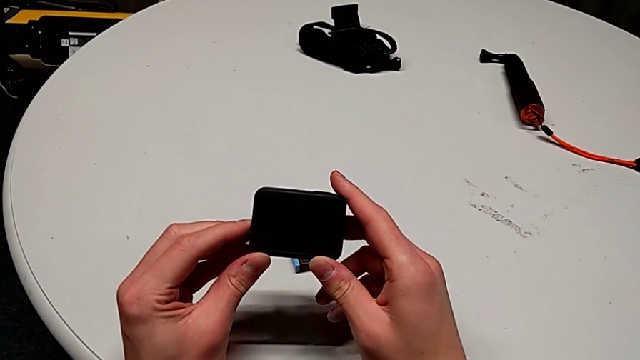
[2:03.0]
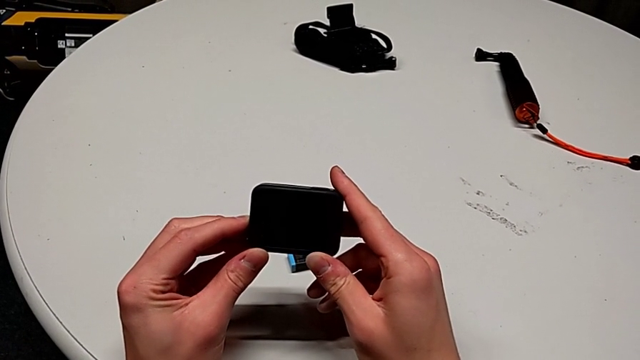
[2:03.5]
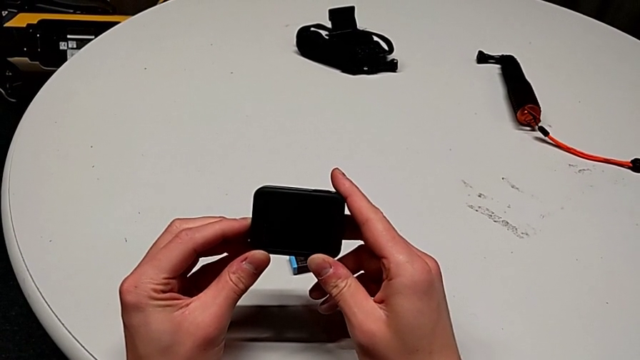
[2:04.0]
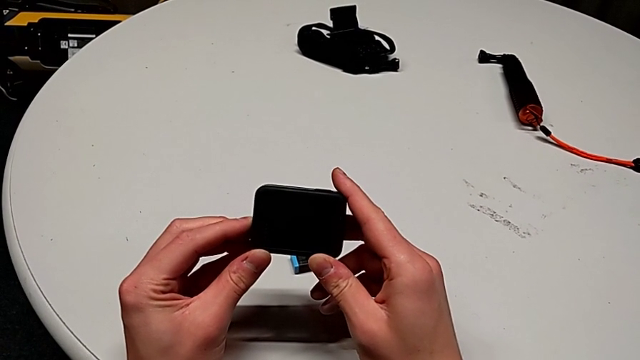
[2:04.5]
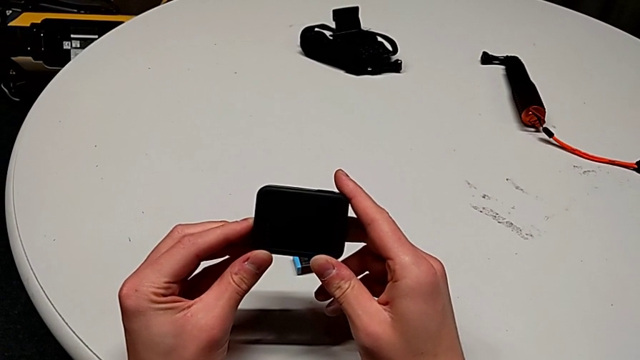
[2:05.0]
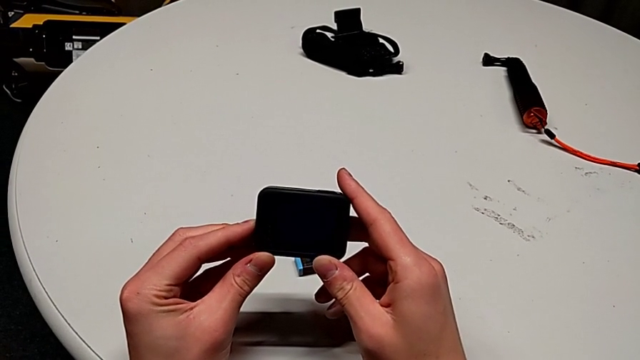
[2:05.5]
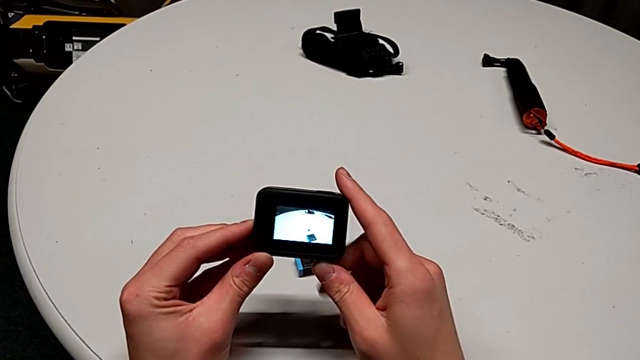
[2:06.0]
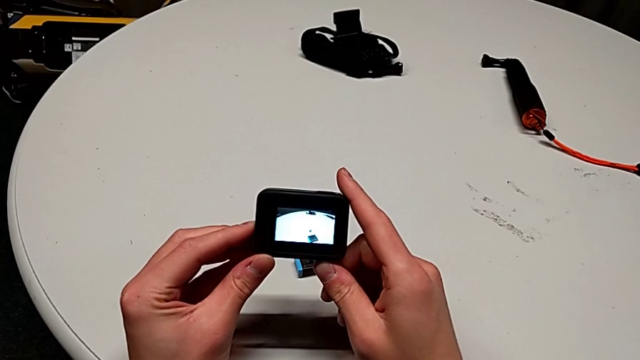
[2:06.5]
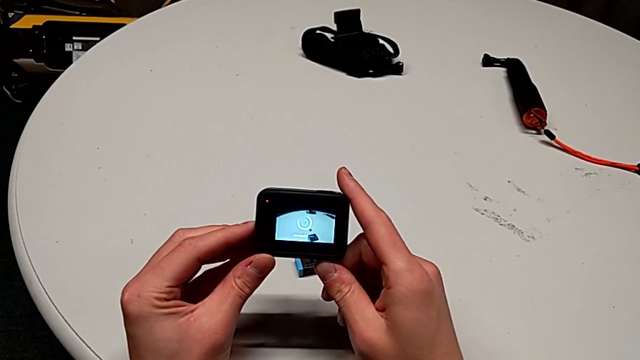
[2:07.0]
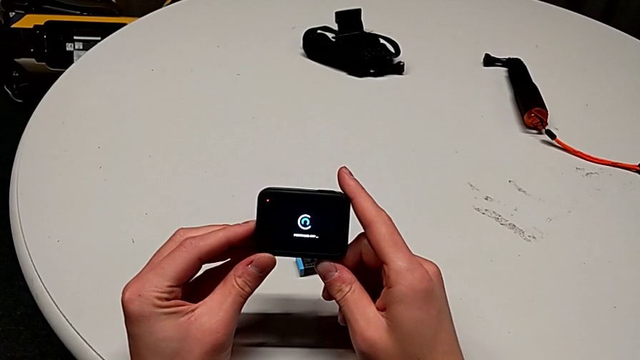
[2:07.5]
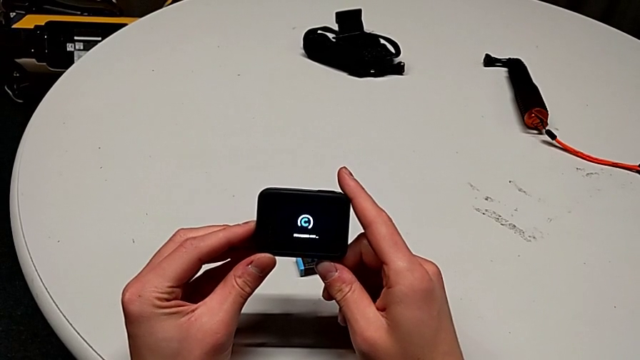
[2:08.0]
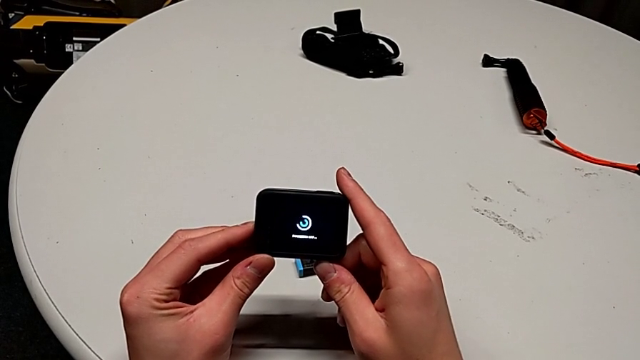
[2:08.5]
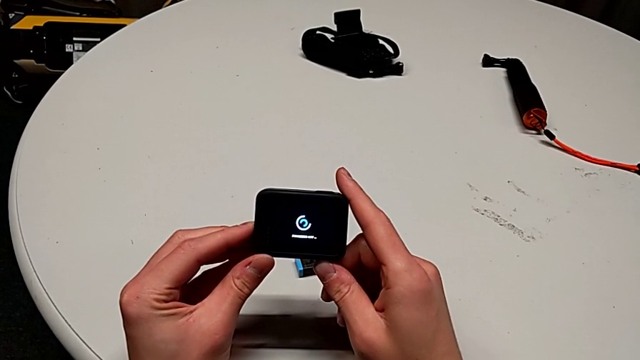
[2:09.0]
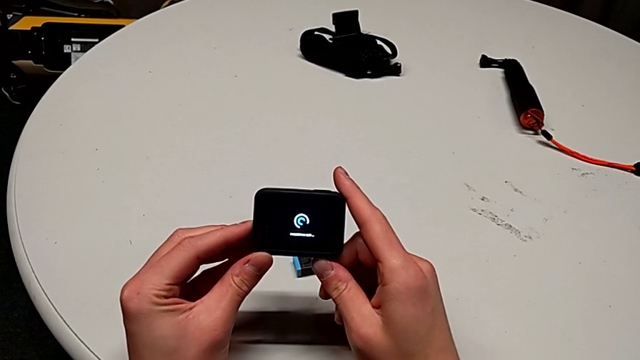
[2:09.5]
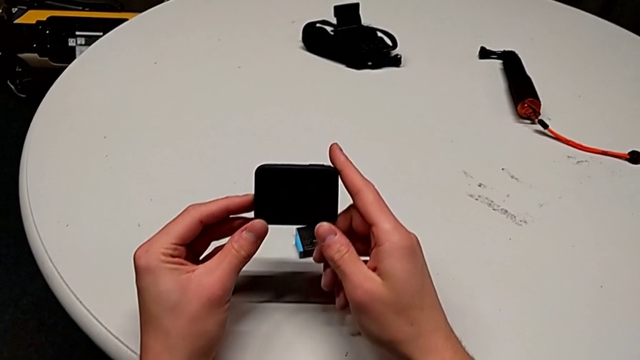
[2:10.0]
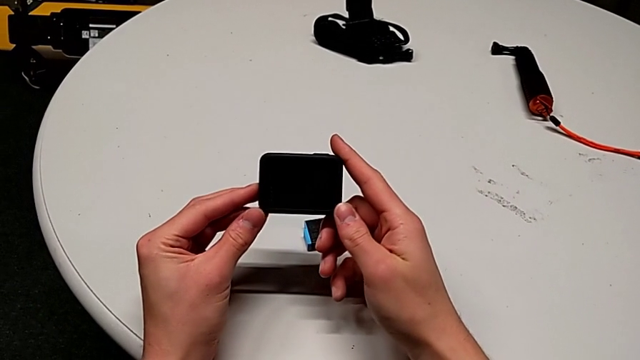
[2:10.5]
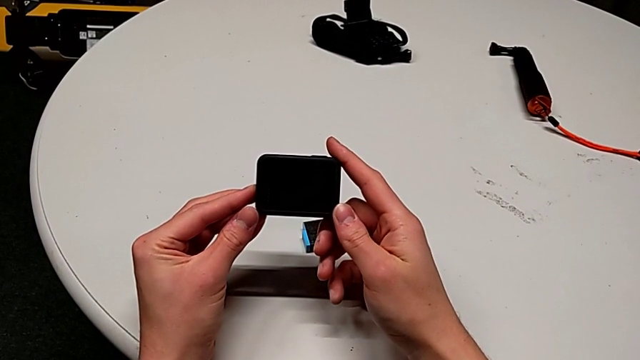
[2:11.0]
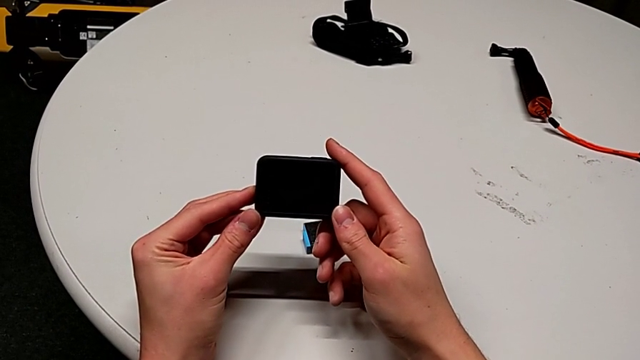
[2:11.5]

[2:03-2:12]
The camera wearer is turning off the GoPro. They press the button twice.

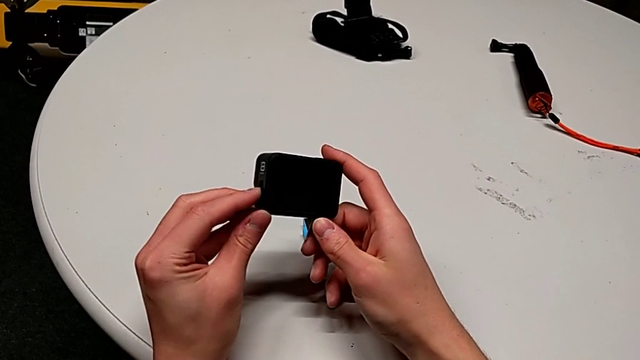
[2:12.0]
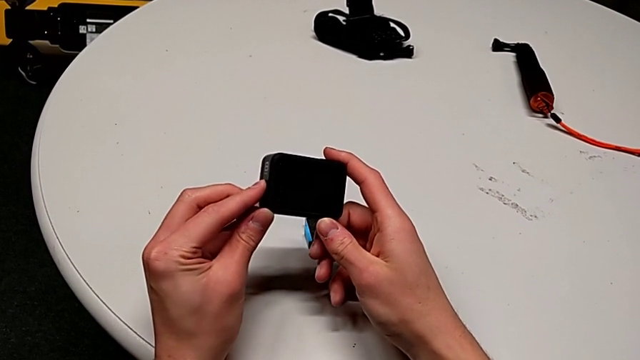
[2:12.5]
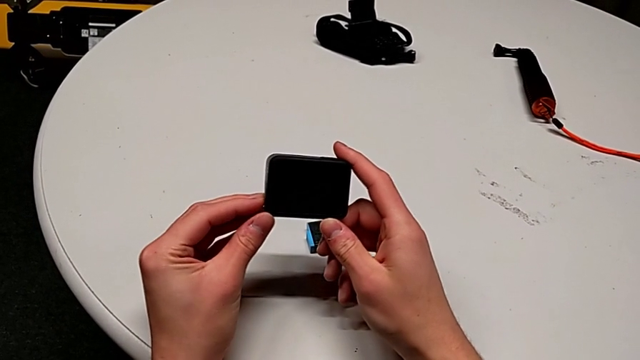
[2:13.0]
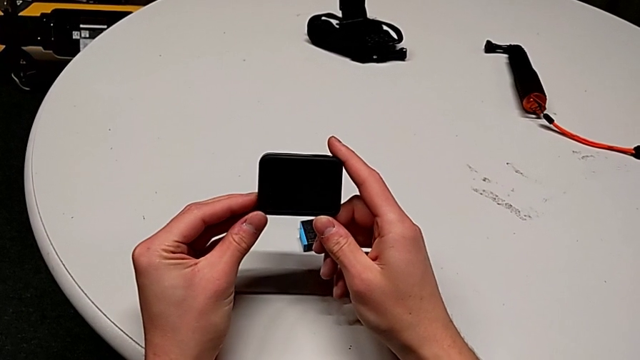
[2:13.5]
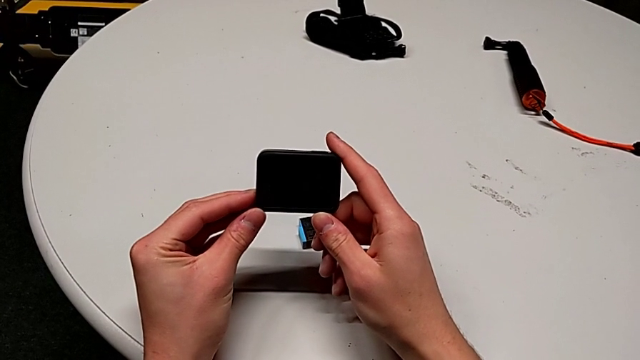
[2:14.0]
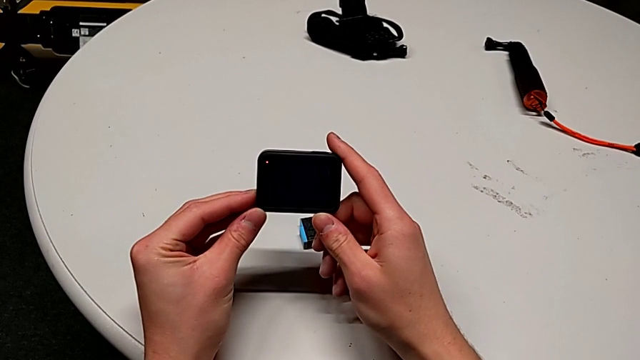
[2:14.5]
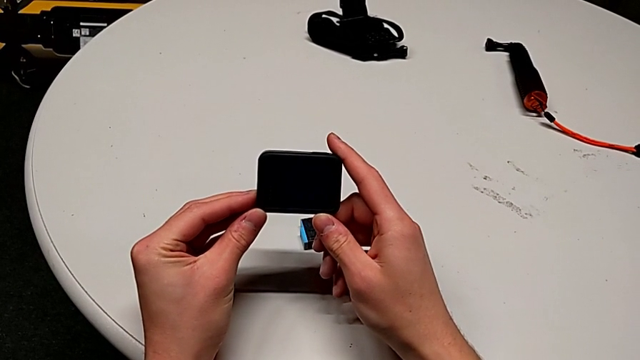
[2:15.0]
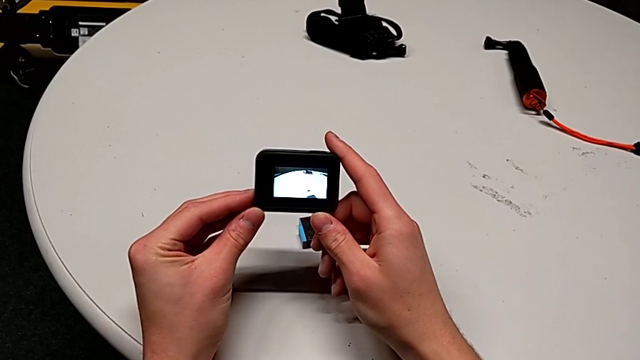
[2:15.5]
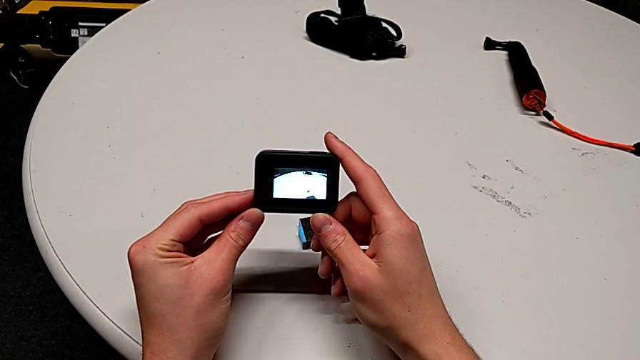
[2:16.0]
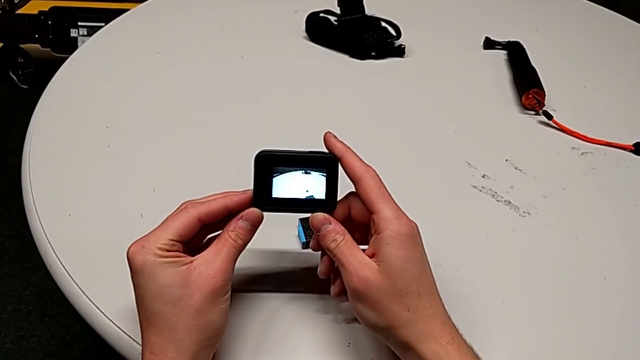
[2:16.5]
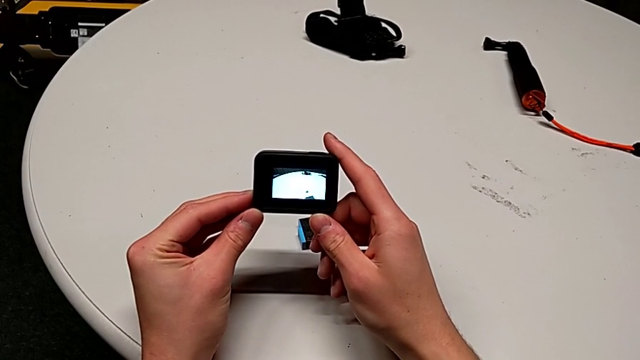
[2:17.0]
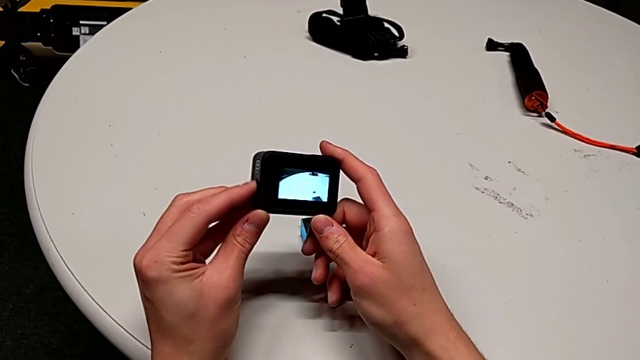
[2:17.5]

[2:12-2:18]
The camera wearer turns on the GoPro. They press the button.

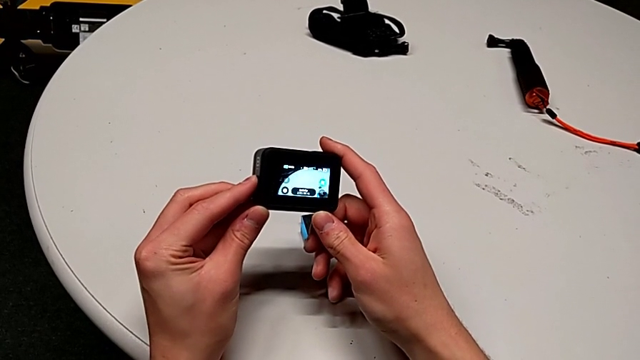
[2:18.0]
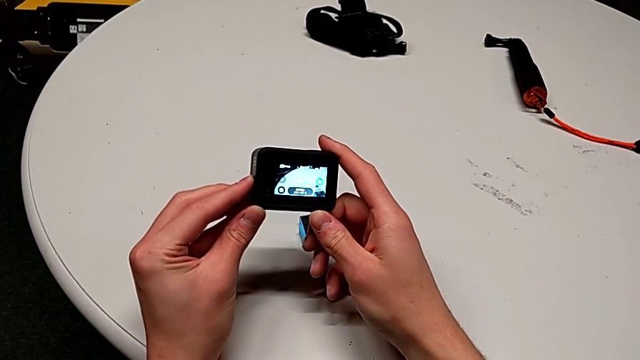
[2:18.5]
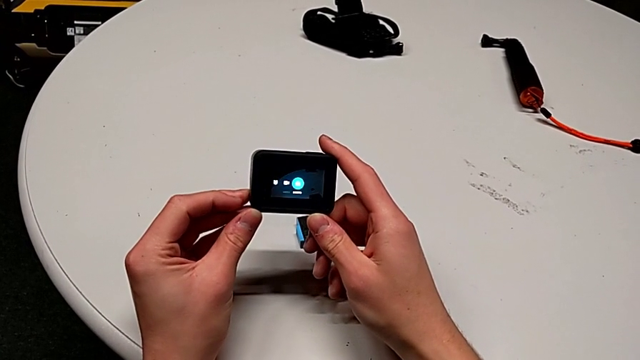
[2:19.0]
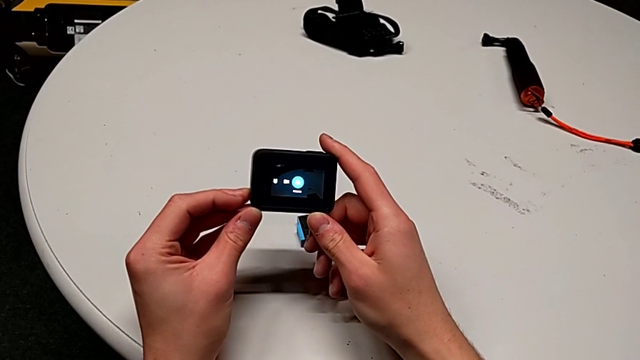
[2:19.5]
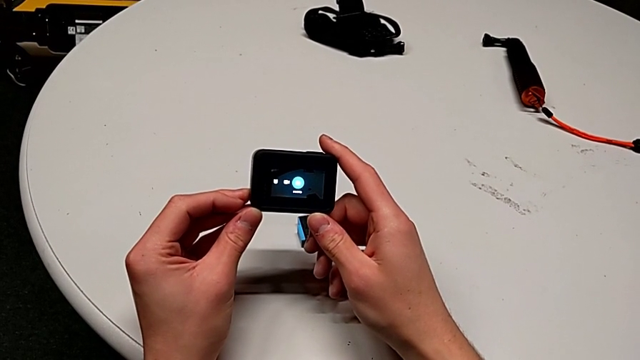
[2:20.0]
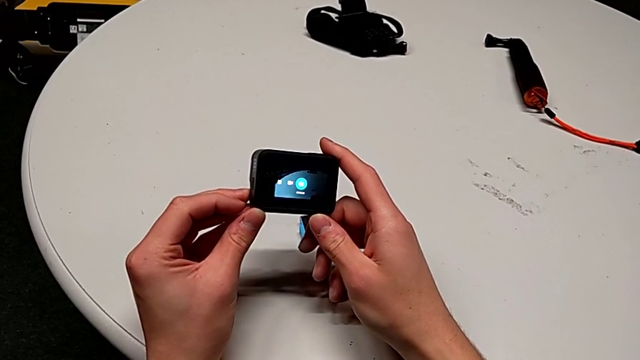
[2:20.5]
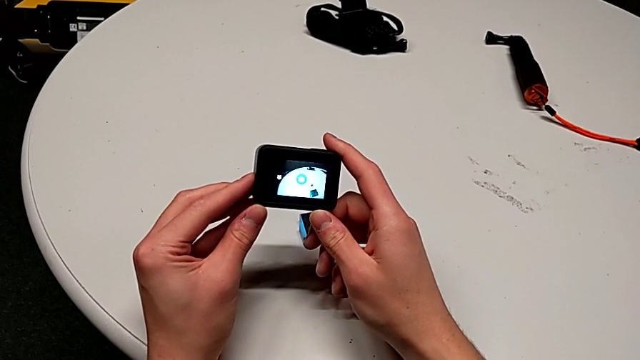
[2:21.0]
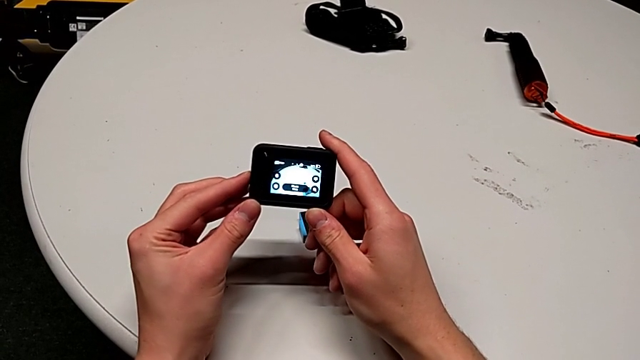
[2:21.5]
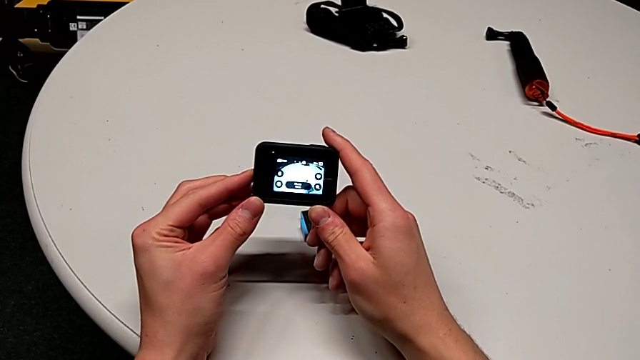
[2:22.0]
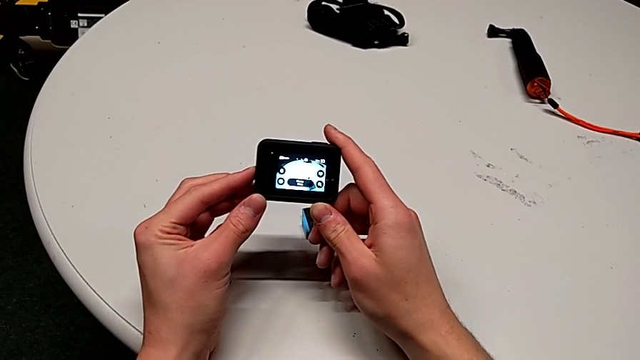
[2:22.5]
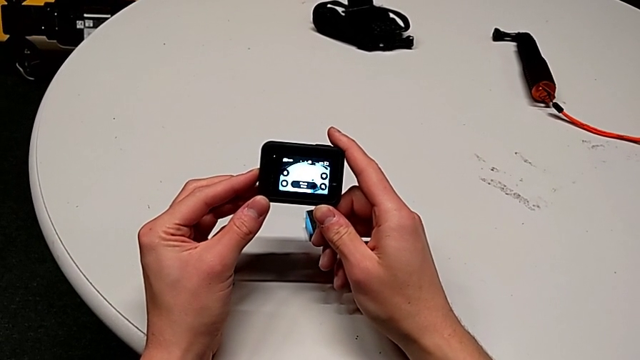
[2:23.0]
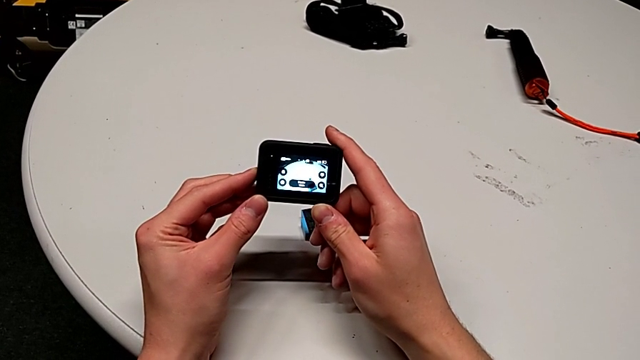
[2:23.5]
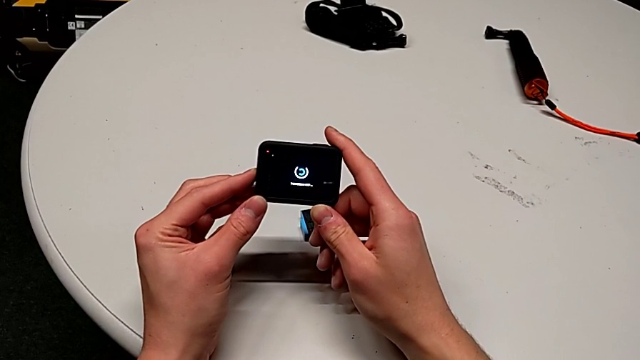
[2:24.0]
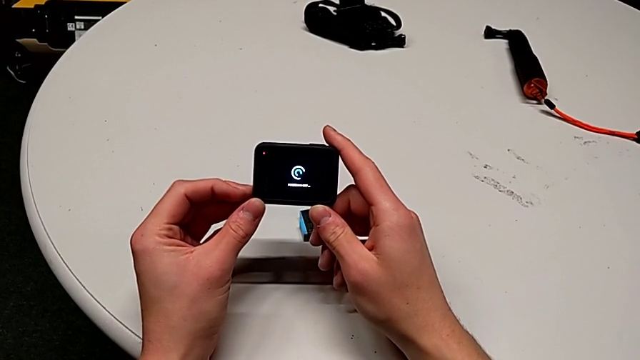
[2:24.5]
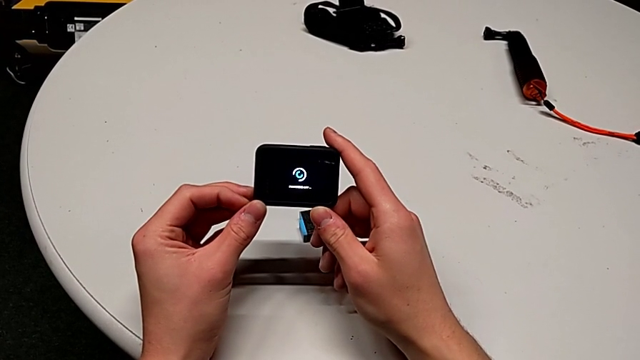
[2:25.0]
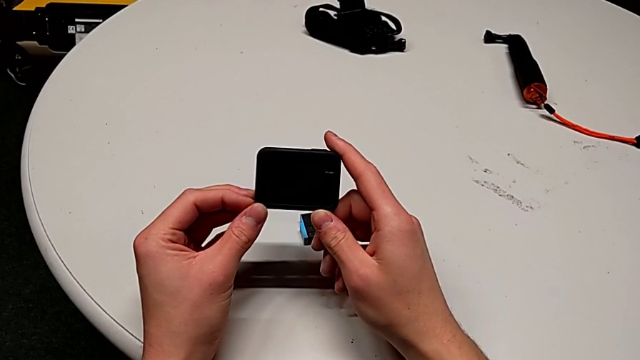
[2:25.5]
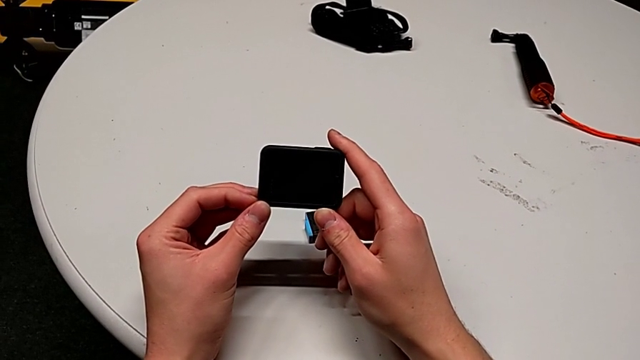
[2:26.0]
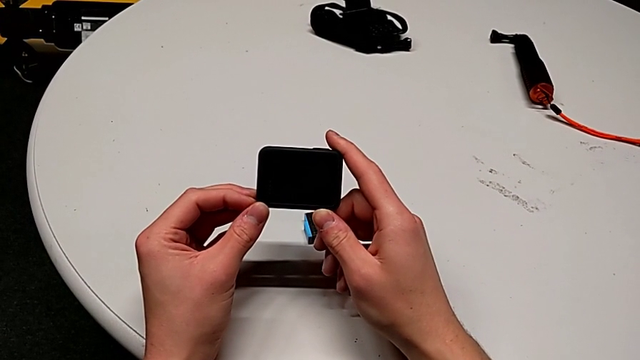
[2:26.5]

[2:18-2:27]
The camera wearer turns off the GoPro. They press the button and hold it.
